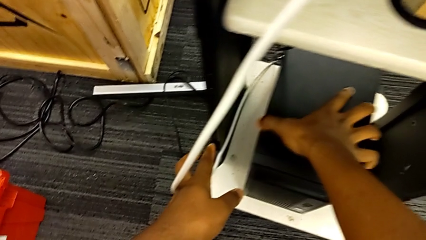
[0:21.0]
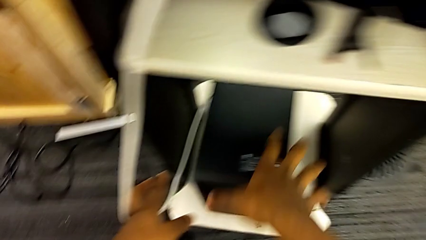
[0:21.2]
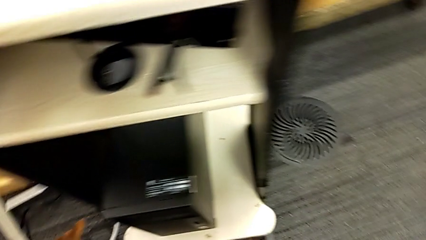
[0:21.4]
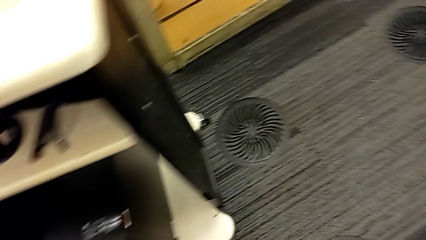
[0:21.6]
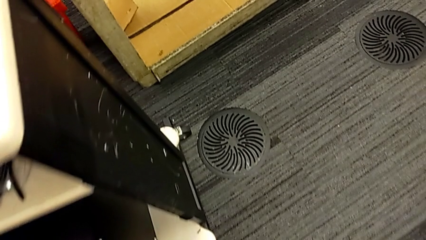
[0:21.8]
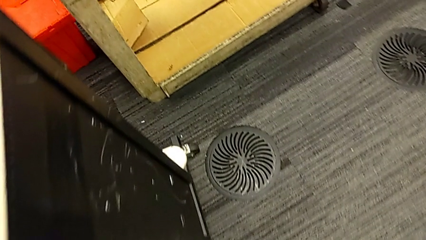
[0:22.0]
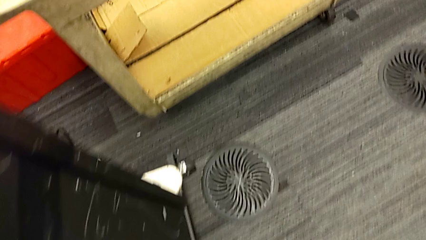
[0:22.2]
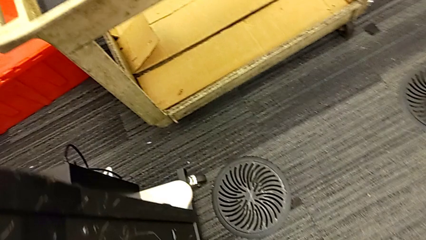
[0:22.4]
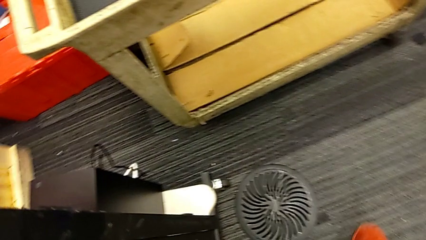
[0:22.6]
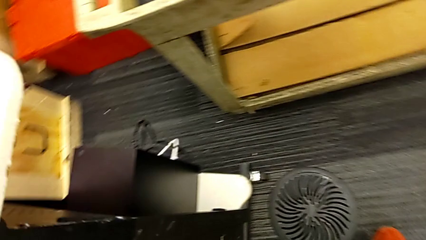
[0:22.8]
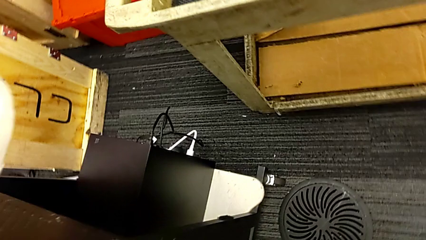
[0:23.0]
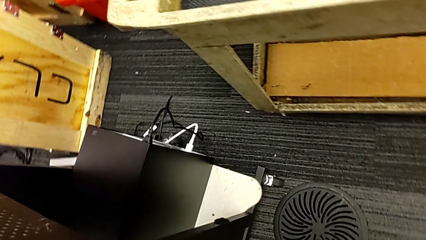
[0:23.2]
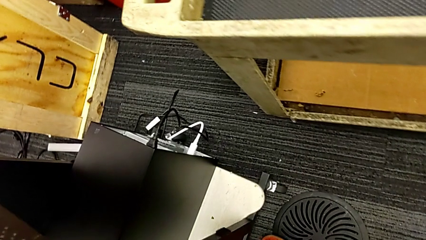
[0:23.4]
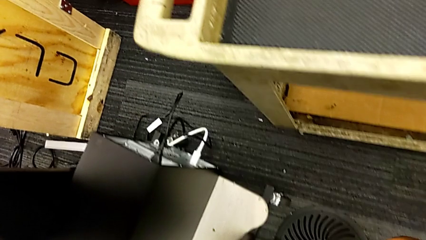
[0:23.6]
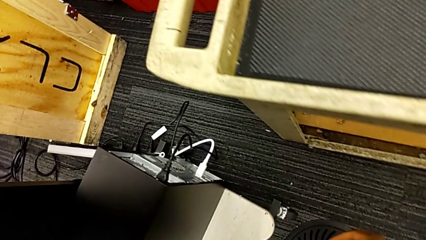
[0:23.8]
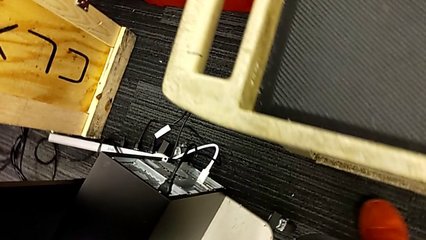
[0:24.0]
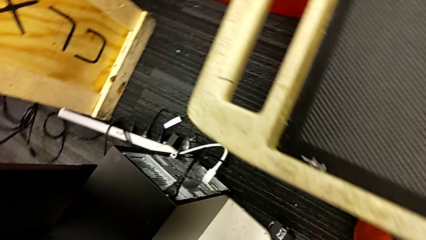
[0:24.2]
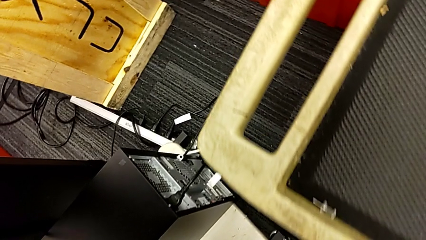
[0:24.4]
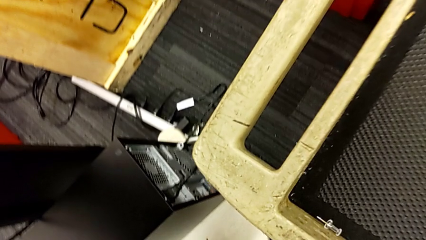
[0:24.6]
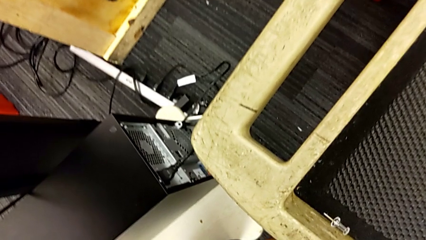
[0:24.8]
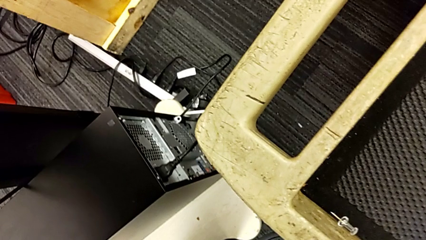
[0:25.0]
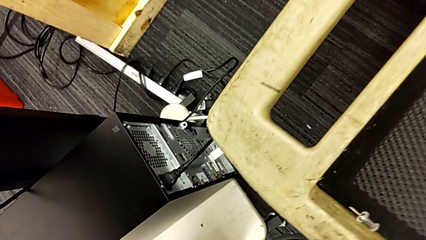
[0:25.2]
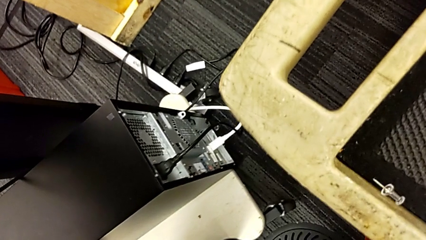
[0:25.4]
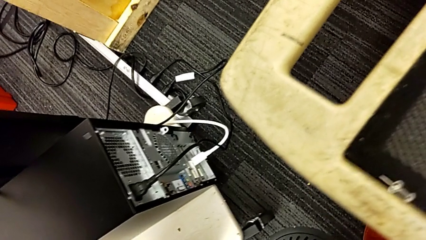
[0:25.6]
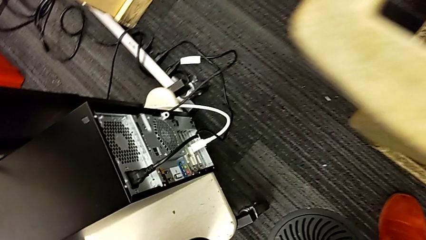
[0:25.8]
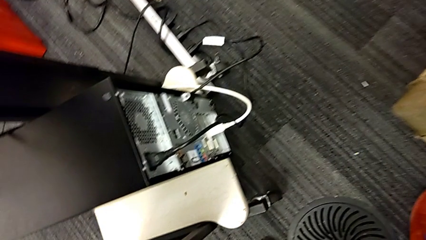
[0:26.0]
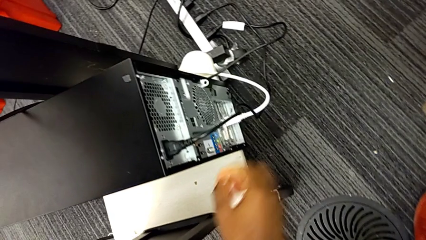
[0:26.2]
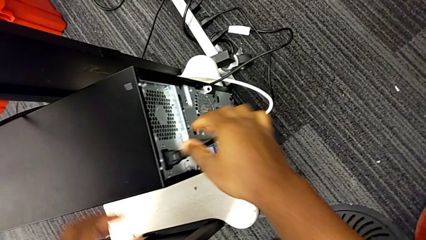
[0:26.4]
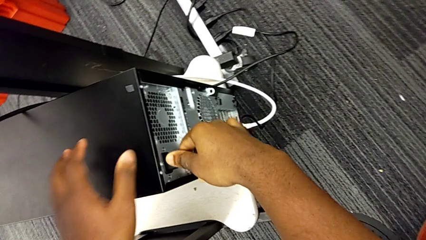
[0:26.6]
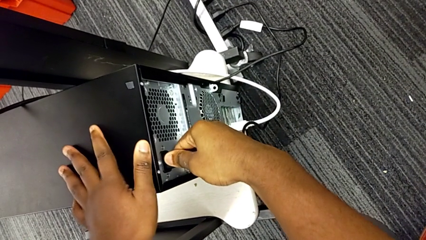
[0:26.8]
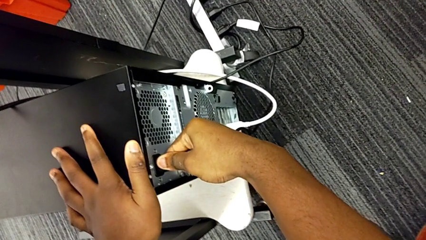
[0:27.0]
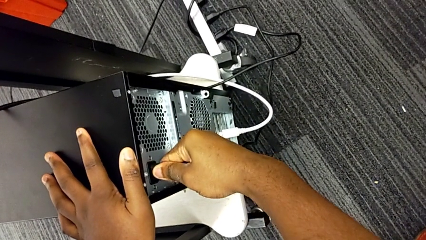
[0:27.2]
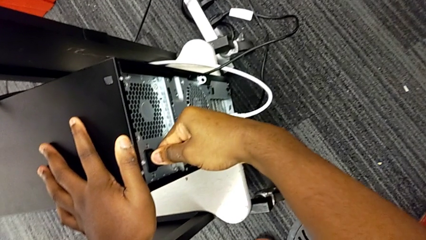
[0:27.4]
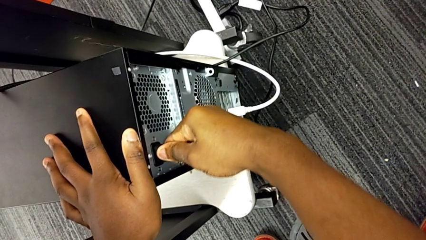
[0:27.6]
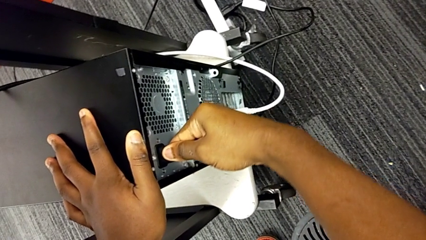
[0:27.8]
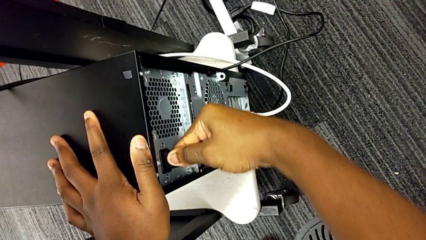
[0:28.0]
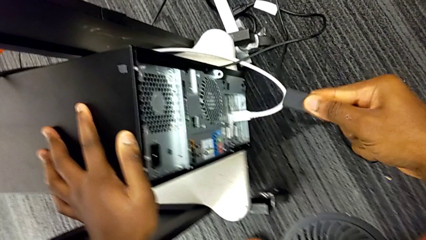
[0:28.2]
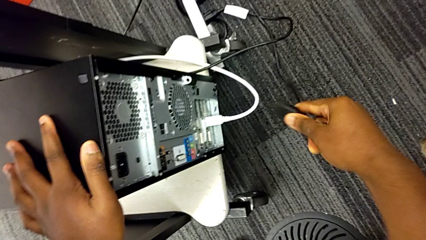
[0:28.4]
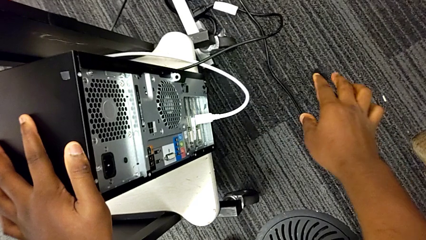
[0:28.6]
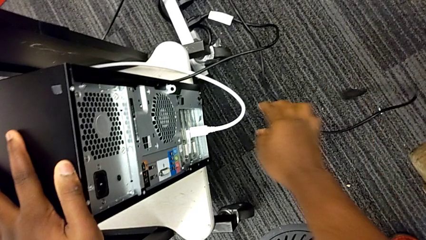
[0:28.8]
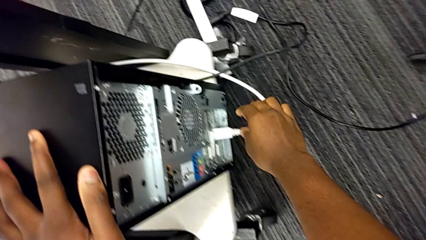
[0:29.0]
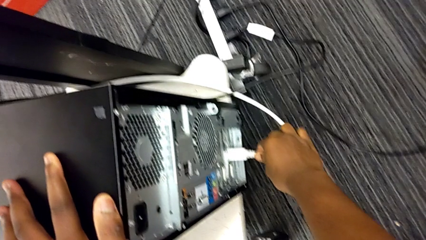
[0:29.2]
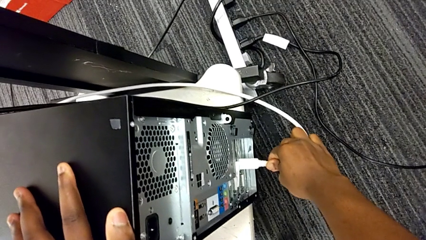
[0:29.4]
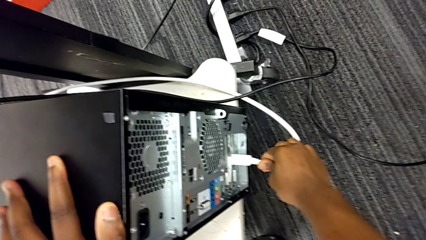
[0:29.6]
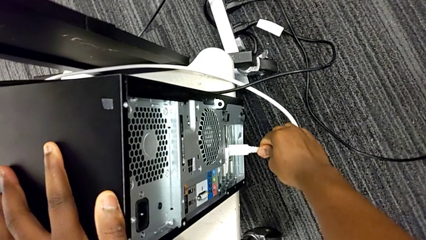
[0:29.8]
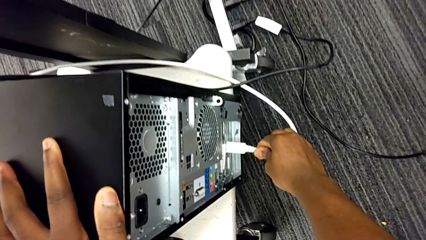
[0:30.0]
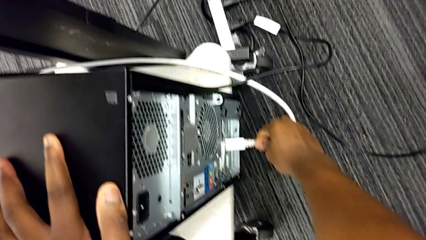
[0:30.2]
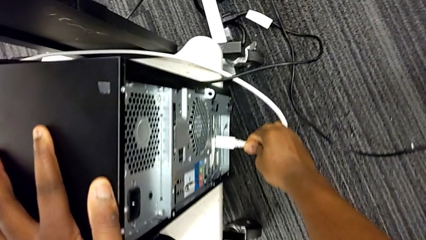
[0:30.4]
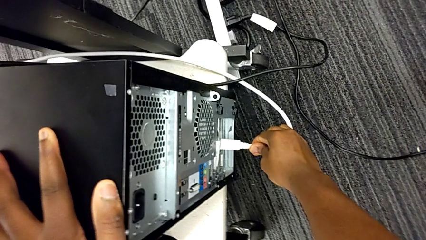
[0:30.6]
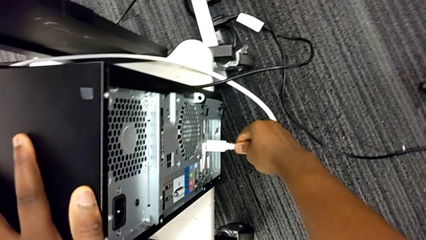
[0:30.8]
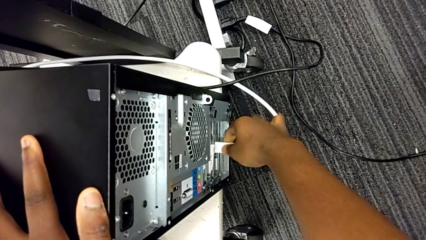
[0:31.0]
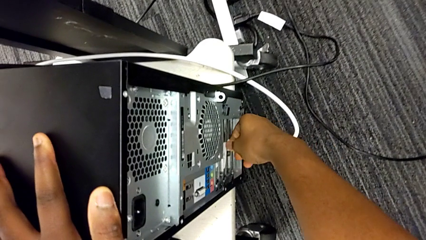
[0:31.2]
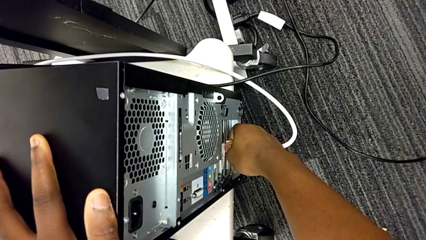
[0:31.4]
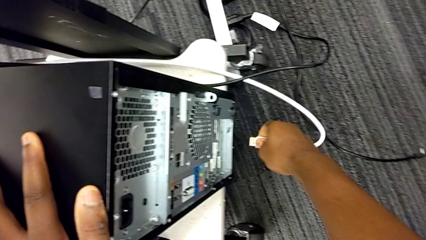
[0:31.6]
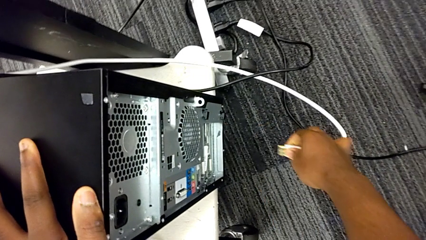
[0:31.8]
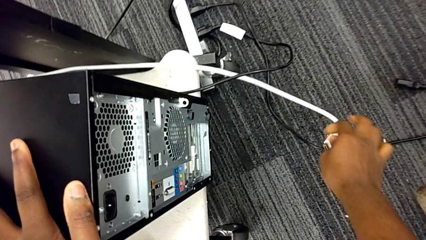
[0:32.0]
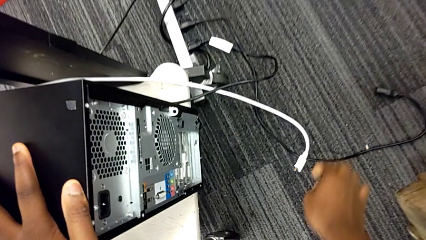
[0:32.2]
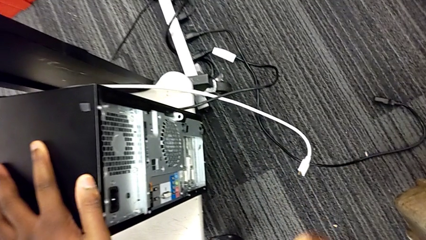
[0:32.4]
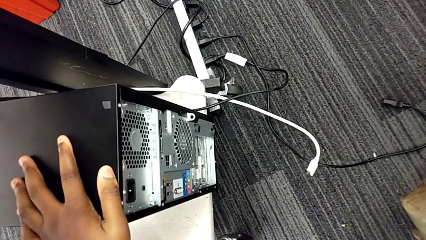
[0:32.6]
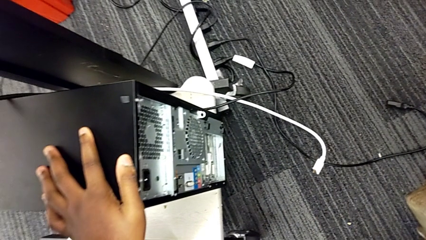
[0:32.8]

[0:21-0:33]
The camera wearer unplugs the cables. They grab the computer tower, inspect it, withdraw the cable power supply, pull it and withdraw the HDMI cable.

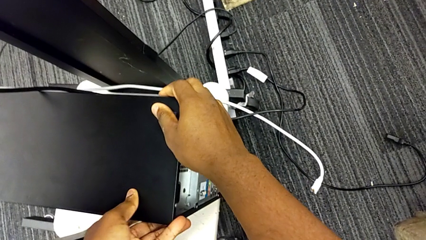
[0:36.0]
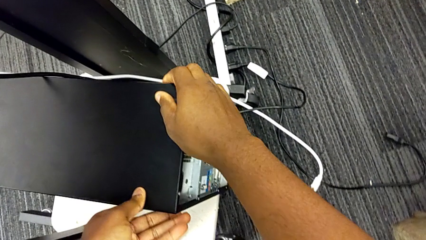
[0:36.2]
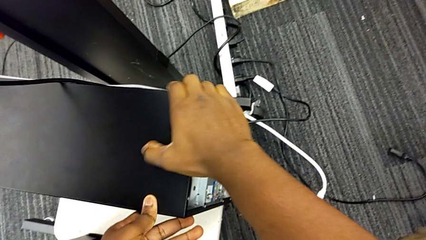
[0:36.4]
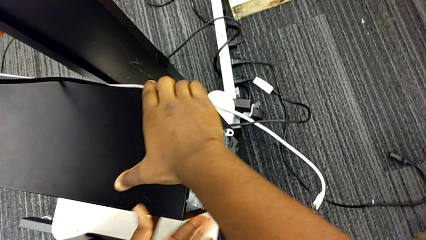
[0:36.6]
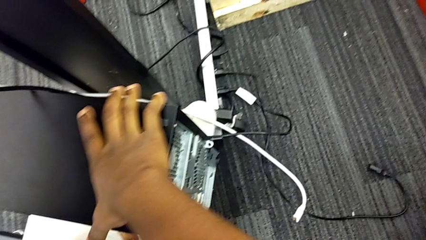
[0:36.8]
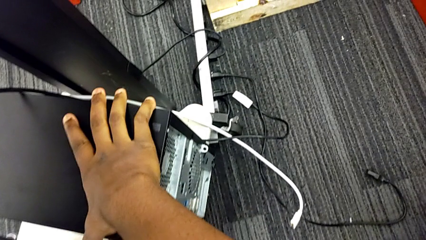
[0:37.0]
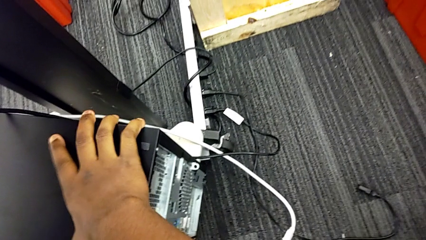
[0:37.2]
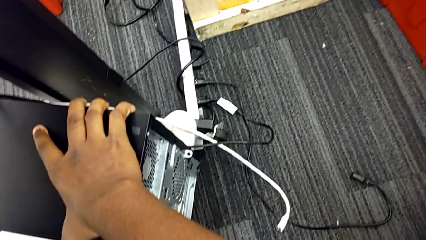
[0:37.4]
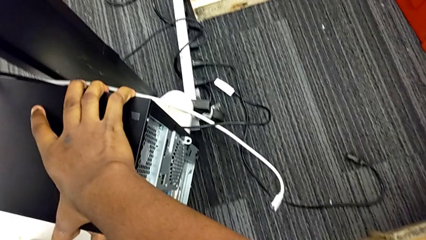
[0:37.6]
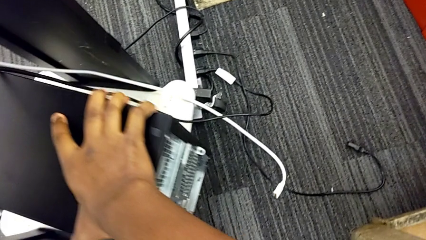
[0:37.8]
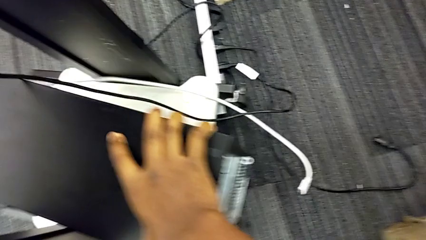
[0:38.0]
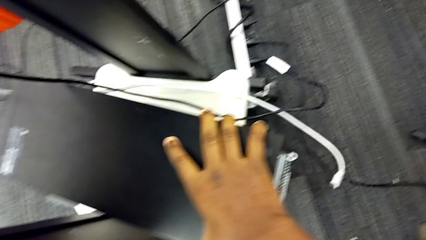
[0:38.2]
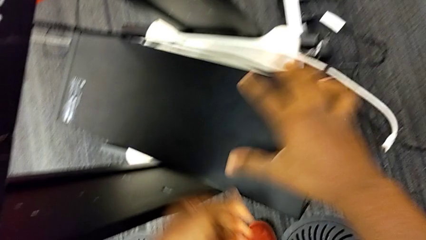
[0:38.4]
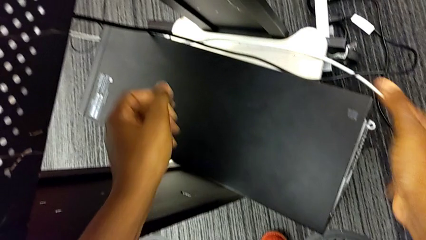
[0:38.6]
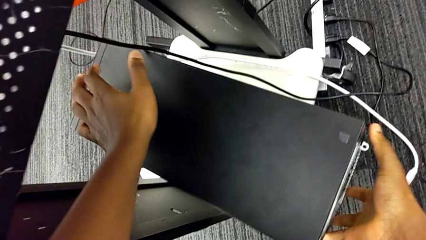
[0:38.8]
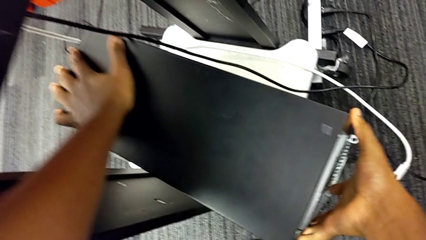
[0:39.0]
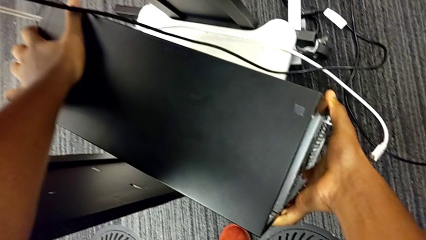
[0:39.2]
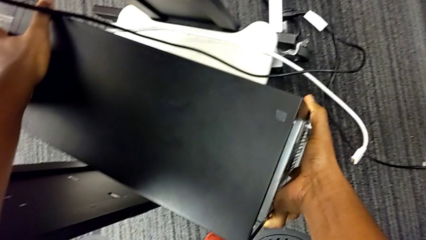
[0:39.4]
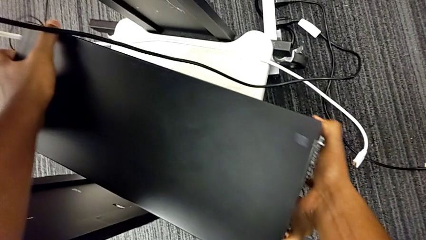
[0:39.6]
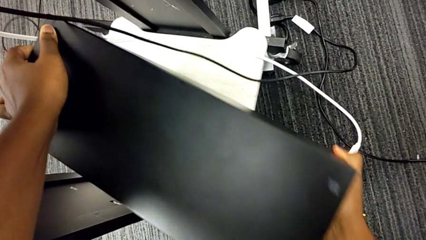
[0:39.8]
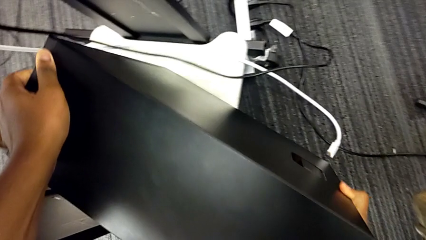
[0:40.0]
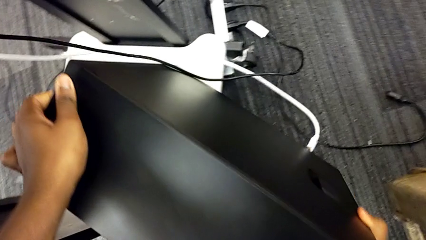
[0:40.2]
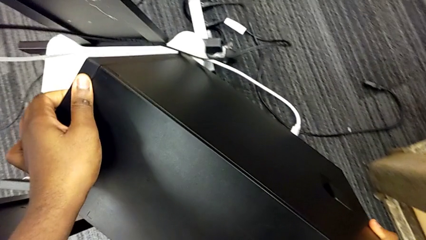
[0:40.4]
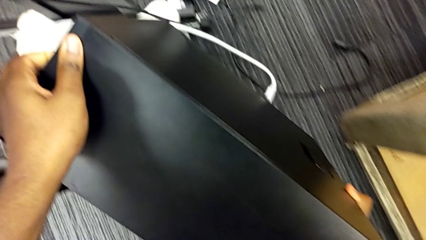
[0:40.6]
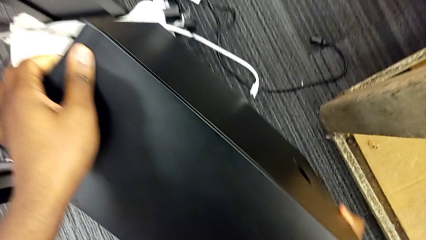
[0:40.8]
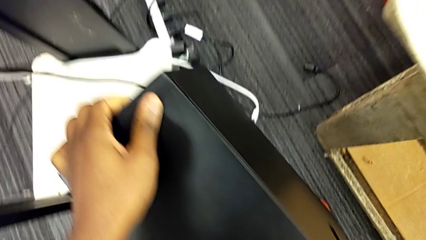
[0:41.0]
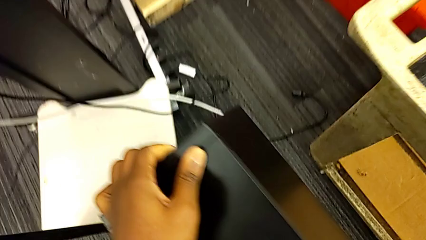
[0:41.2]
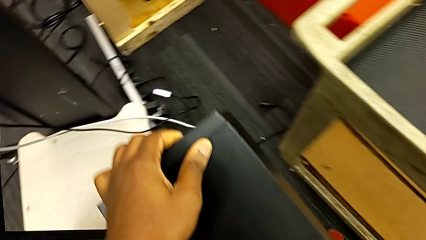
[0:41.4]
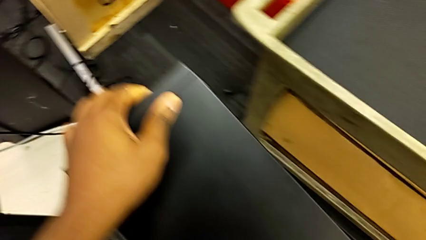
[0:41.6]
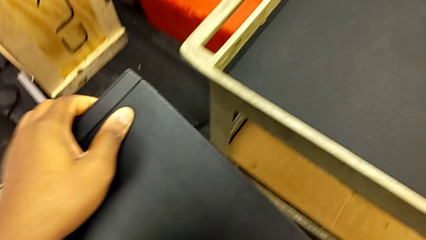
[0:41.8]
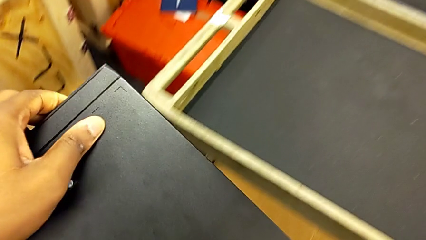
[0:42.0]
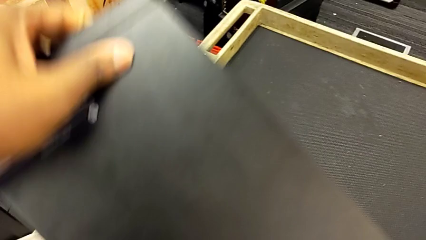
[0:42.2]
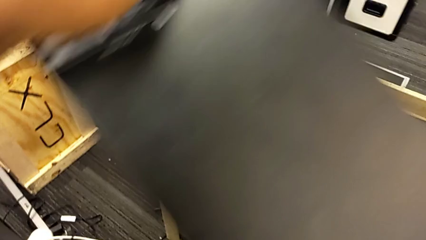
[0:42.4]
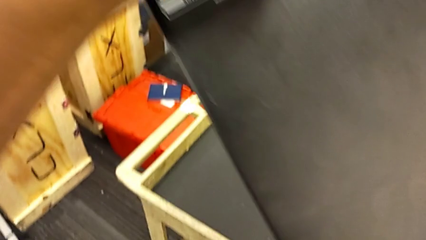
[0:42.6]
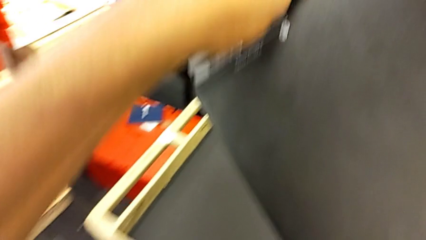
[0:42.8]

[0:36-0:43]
The camera wearer is placing the computer tower on the table. They grab the computer tower, lift it, grab it and lift it.
